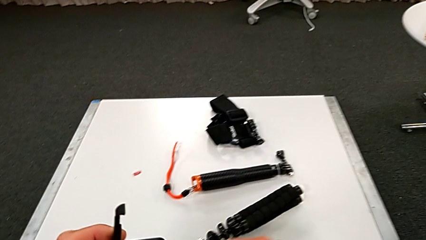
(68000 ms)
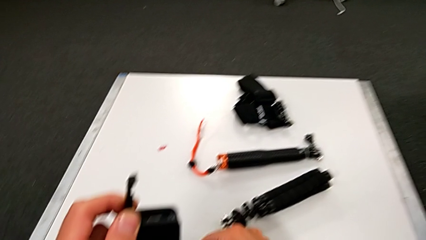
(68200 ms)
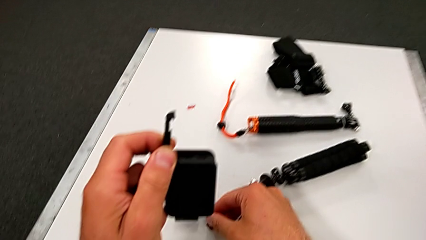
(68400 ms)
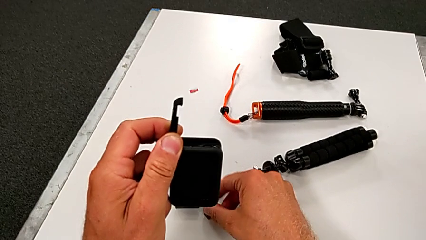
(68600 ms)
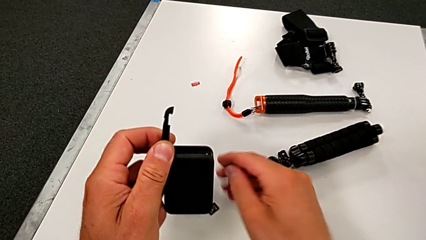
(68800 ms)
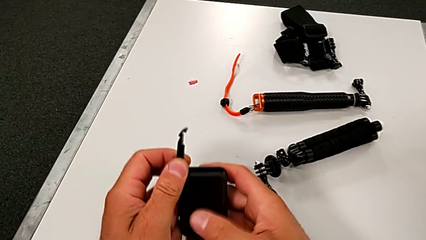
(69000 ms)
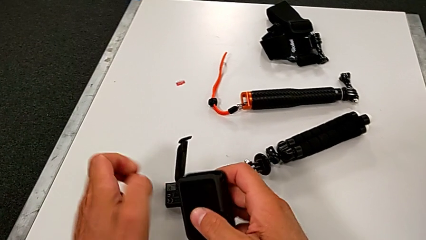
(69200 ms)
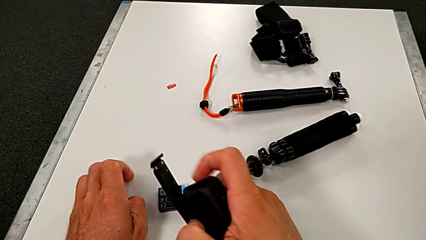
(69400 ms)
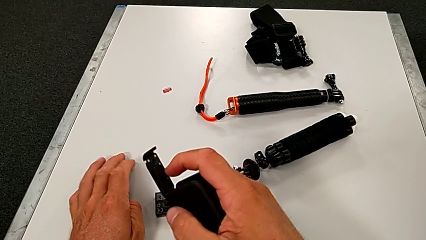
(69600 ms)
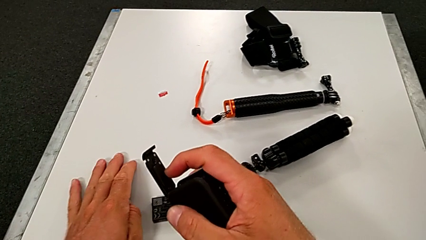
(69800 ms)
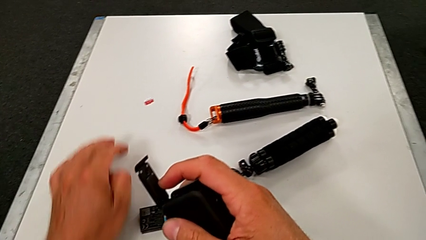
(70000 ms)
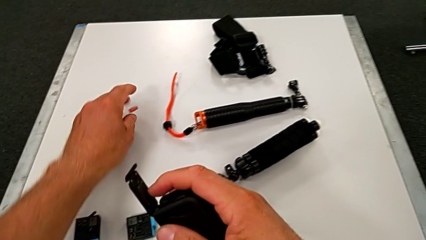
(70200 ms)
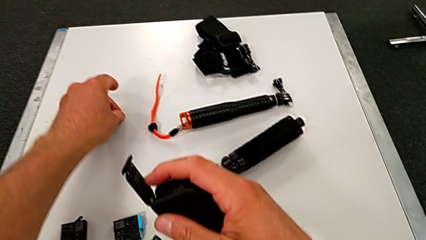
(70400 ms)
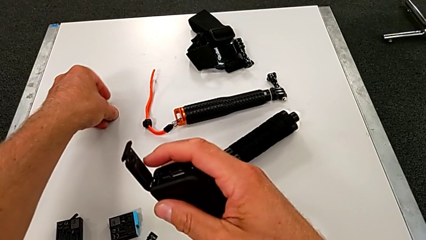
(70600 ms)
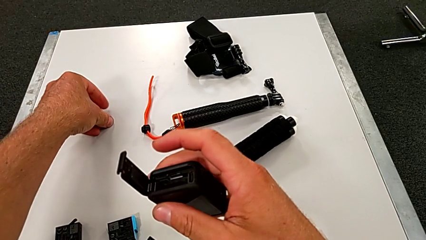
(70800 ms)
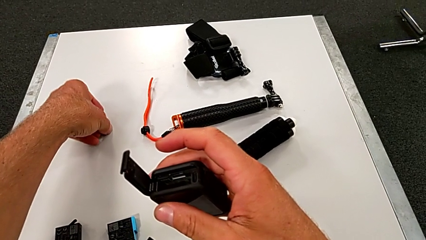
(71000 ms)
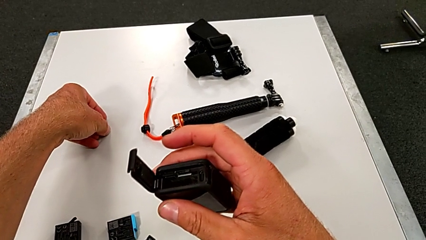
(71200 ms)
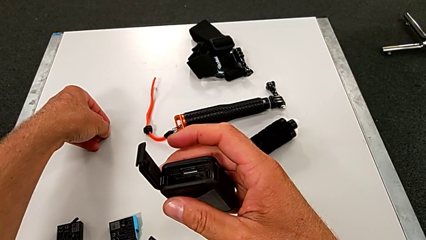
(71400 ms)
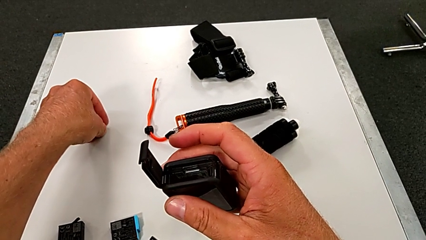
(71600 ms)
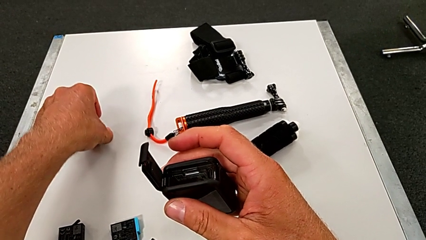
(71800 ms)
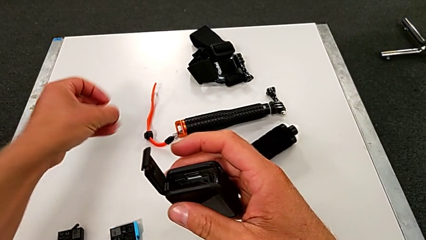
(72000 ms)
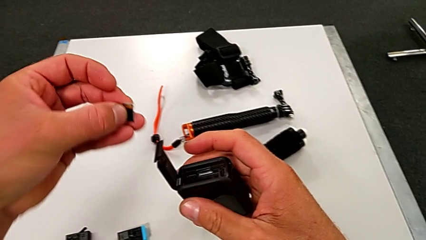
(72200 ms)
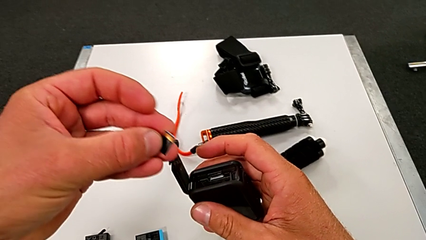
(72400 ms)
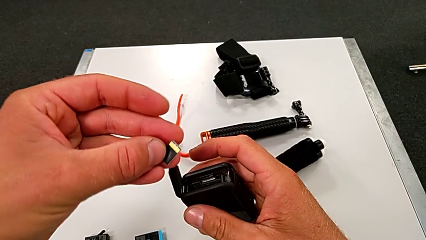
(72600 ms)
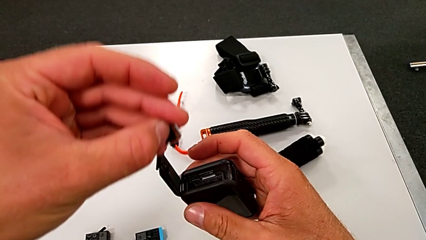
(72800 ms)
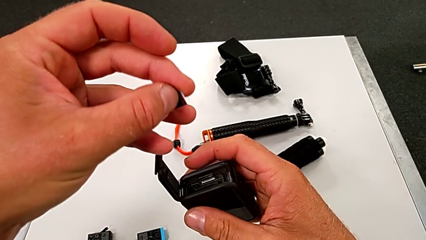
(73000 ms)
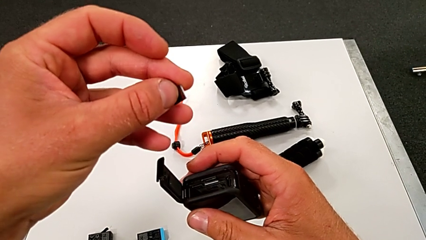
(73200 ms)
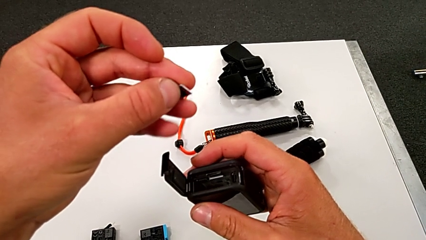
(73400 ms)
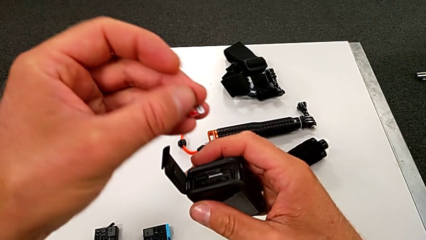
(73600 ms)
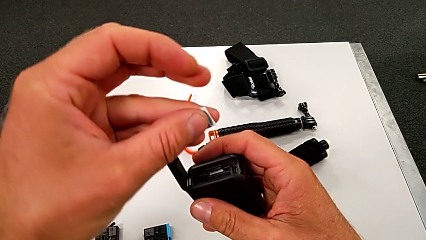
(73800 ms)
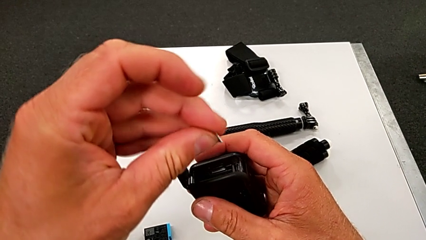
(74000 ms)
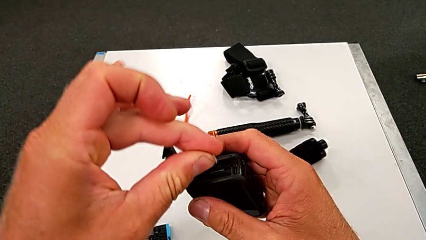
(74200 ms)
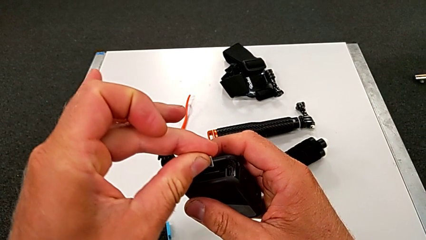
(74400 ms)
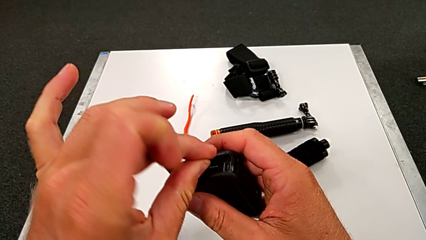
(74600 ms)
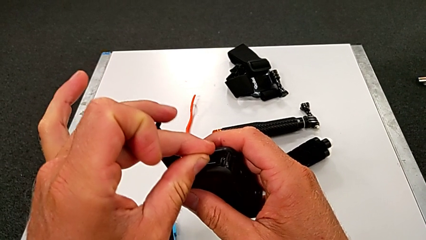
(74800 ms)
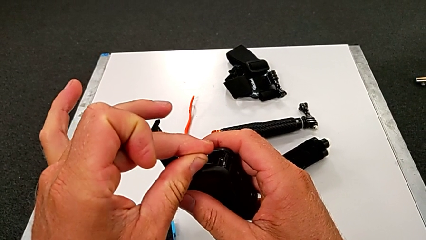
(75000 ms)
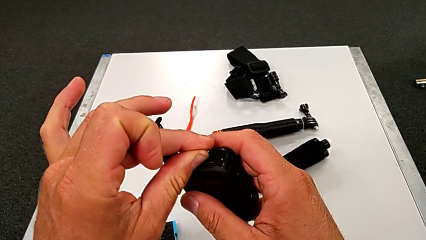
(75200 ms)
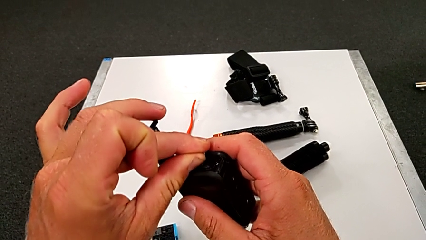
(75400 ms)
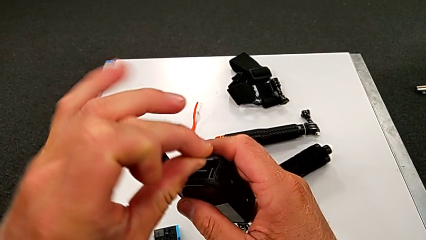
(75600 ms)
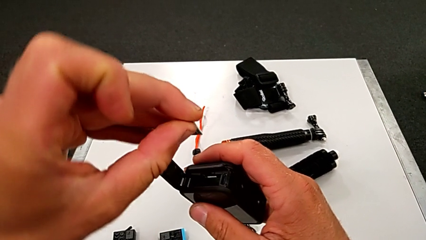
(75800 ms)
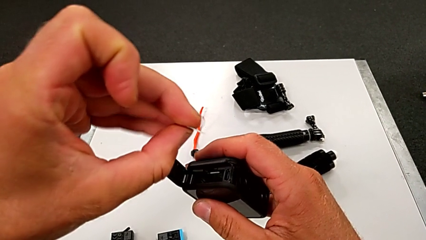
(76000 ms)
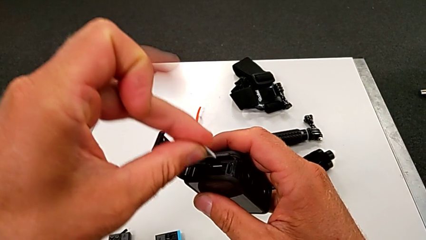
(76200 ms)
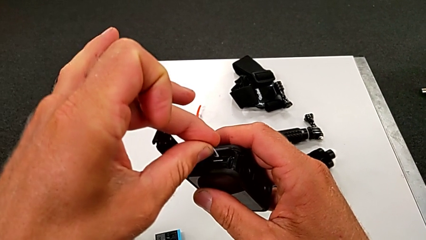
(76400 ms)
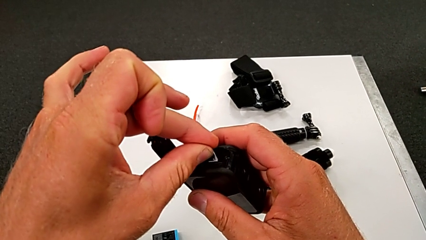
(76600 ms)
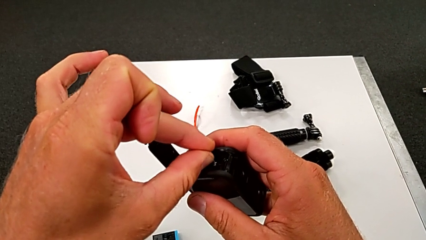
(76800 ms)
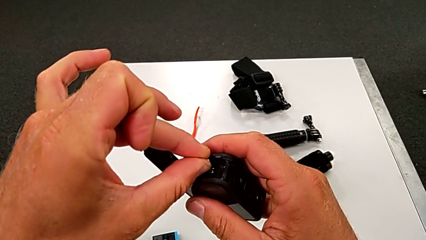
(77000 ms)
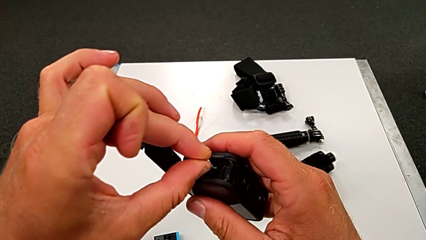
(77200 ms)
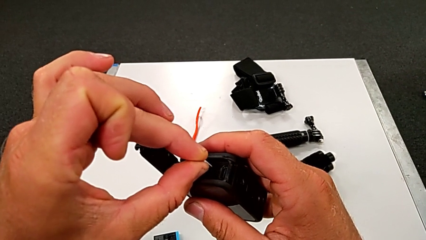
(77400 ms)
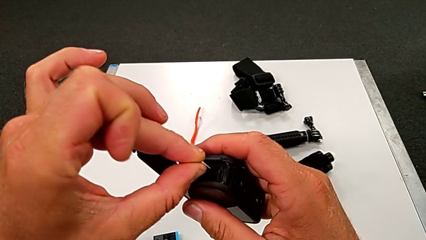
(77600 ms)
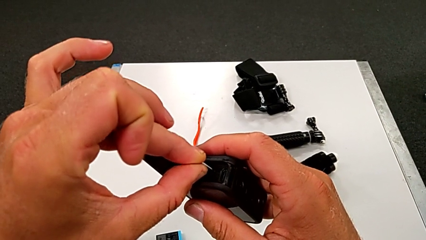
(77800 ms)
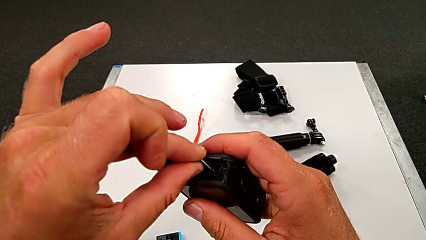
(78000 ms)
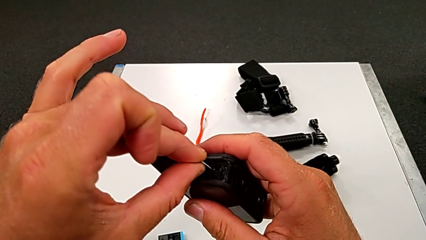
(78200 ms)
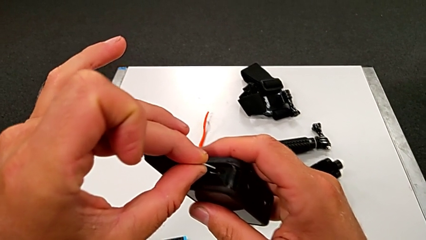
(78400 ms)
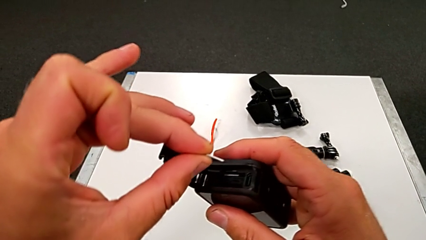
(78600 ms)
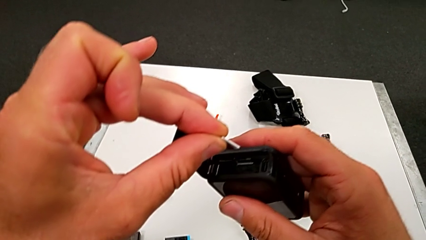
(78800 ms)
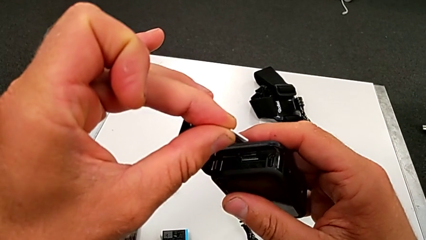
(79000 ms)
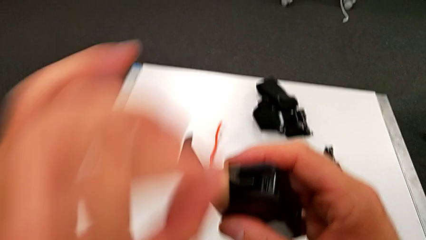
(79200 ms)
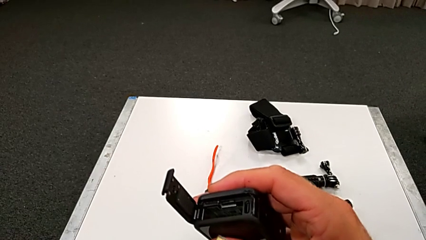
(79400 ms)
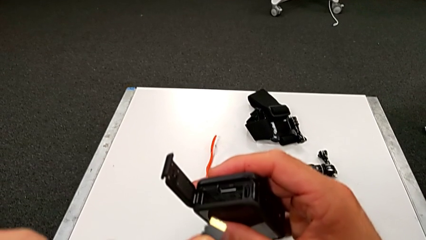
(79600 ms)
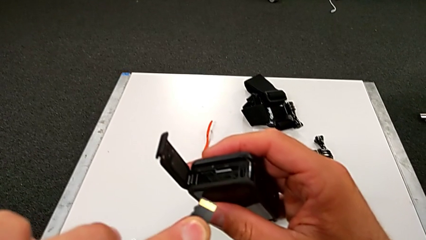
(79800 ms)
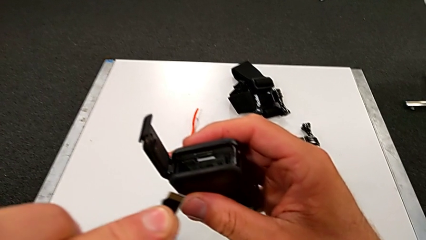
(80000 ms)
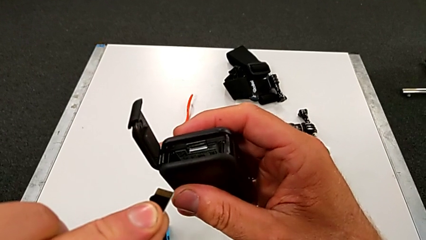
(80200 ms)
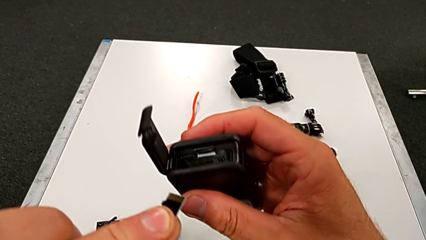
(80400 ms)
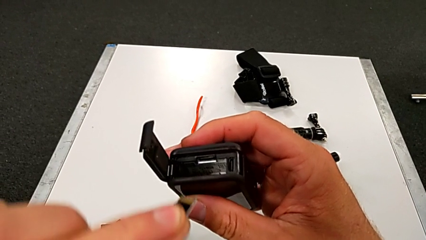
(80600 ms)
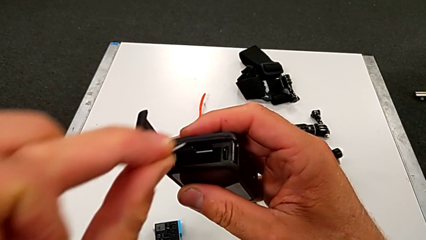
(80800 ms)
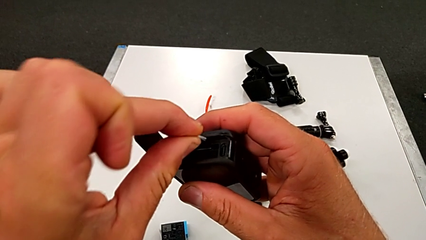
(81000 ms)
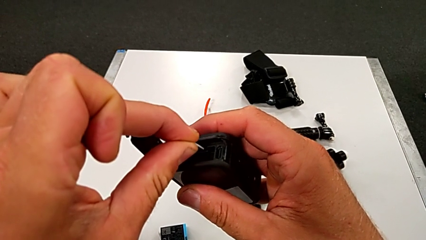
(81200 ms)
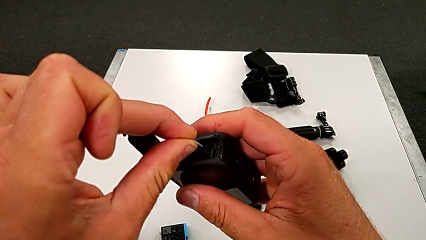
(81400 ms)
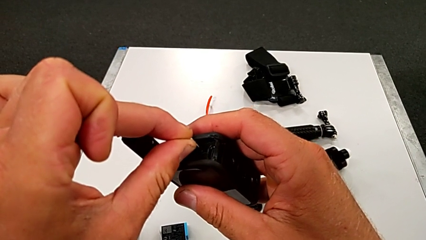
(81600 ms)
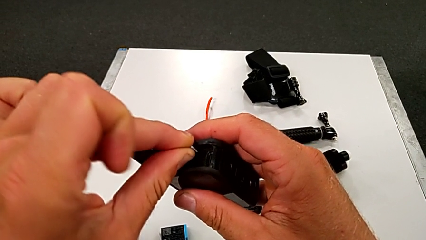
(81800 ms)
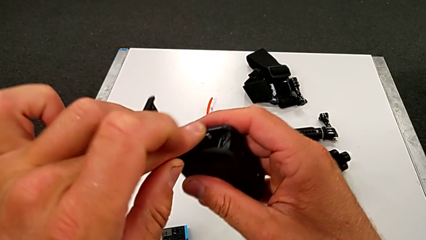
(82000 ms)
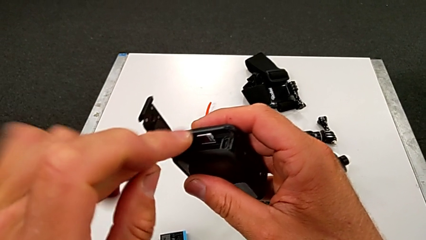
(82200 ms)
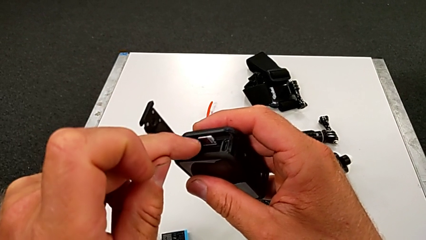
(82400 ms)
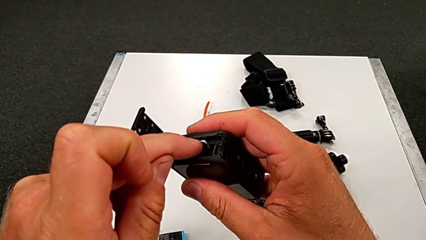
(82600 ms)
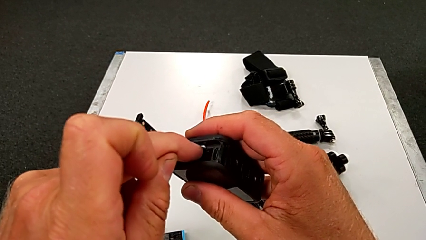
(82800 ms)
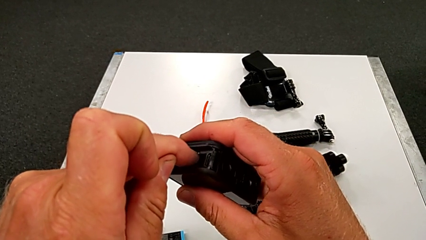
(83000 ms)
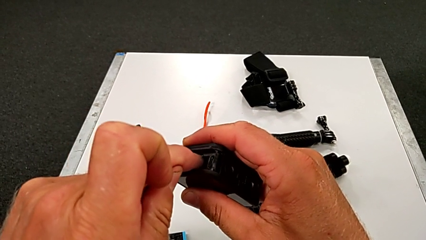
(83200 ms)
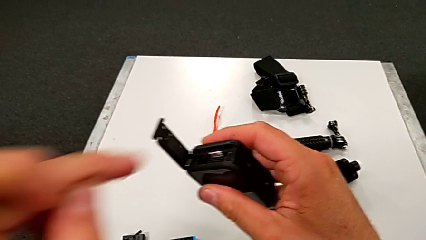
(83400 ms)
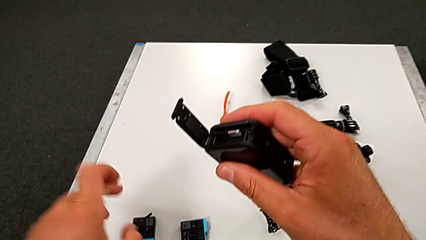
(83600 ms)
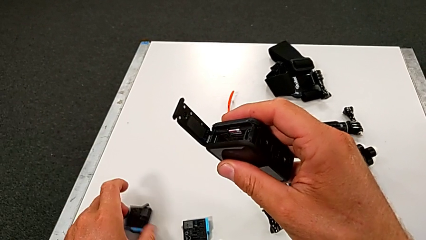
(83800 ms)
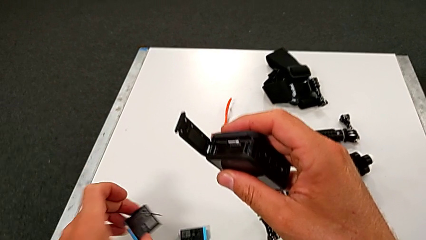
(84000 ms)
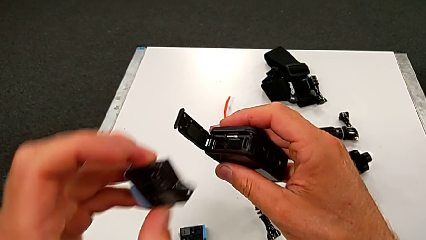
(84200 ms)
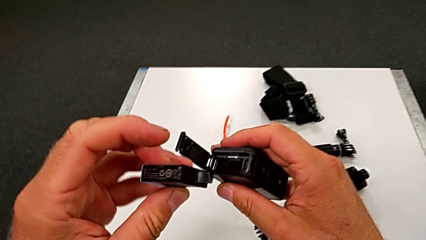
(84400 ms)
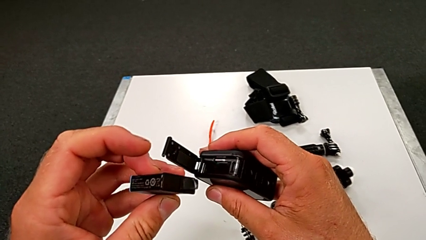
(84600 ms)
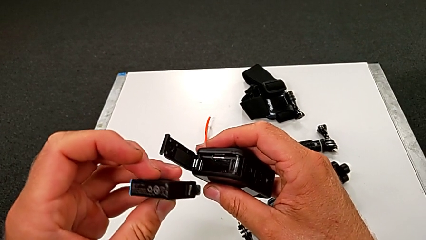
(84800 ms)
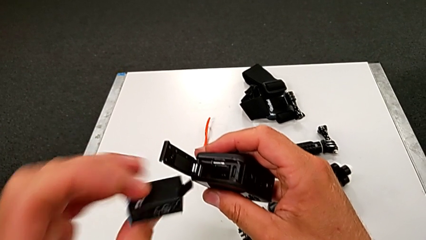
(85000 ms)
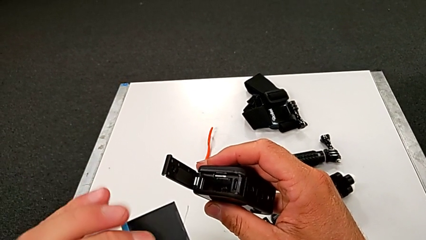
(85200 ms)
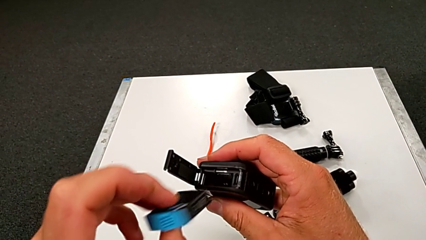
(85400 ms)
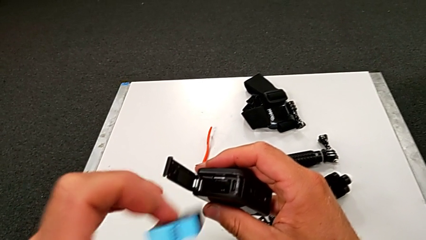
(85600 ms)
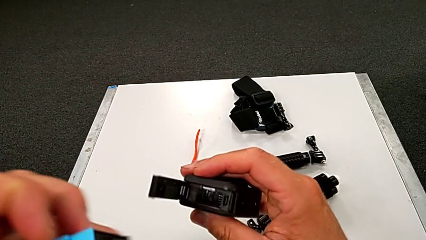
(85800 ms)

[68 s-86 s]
The camera wearer is changing the SD card for the GoPro. They place the old SD card, grab the new SD card, align it, inspect it, insert it, press it and grab the battery.
